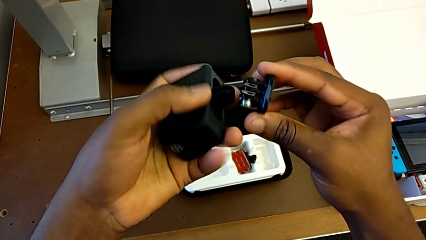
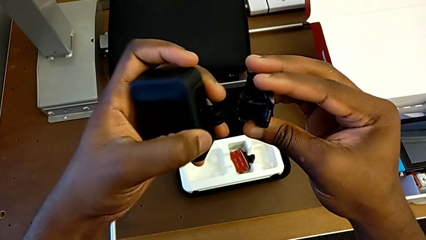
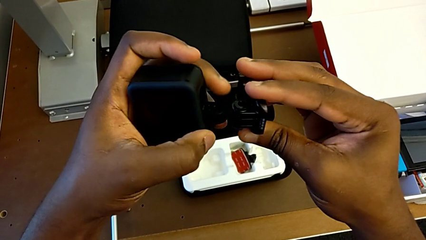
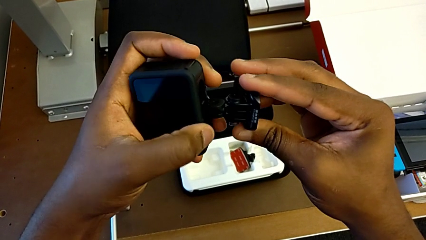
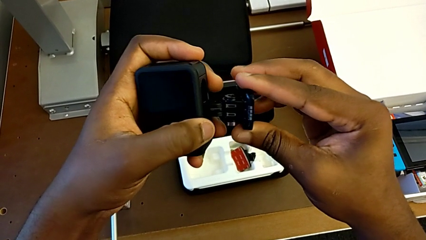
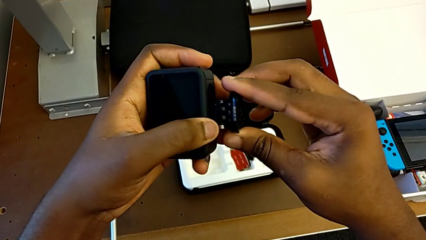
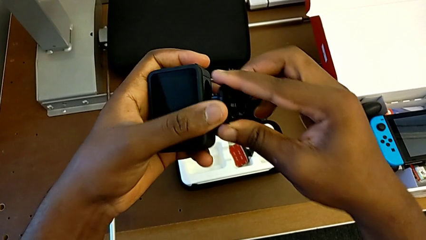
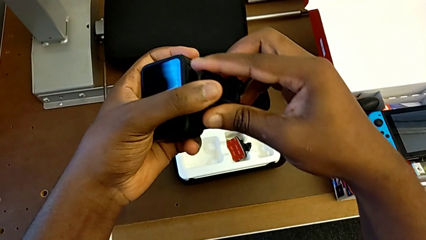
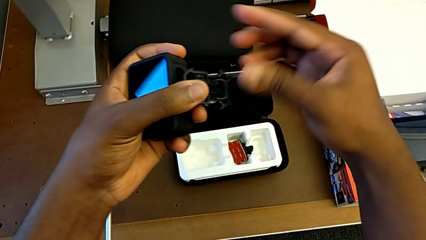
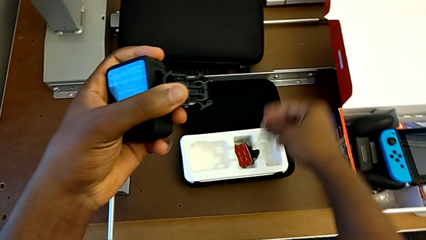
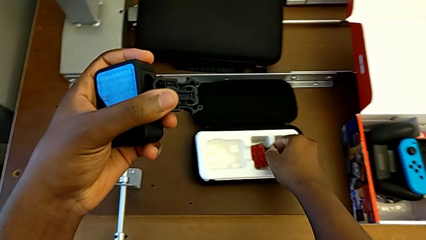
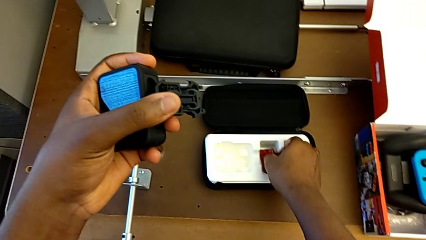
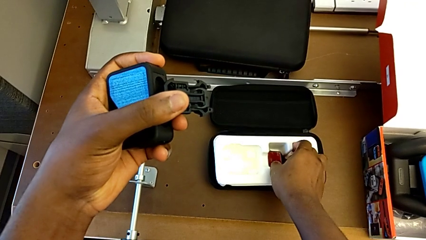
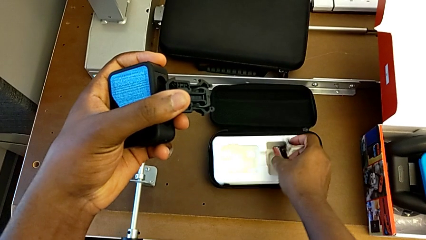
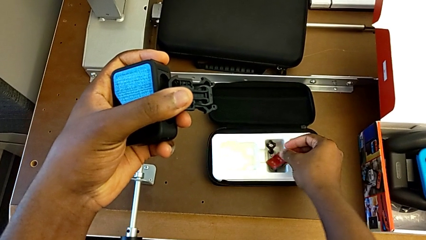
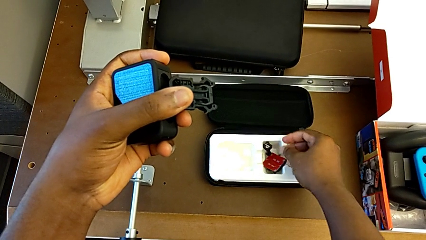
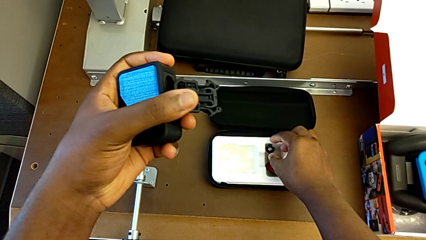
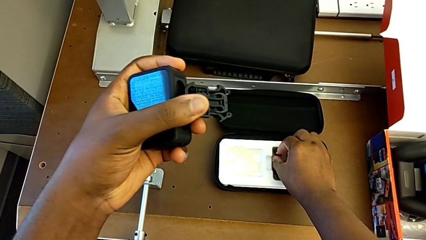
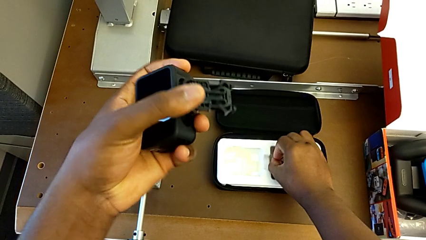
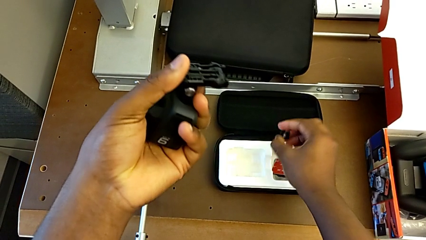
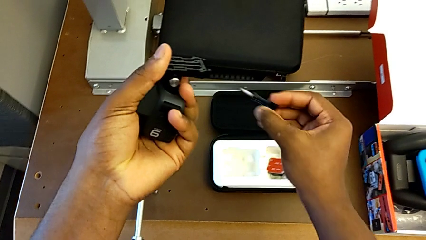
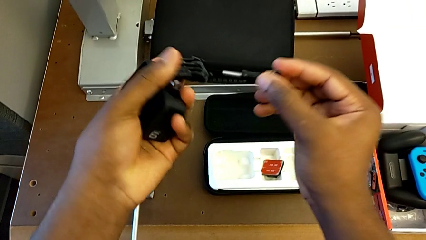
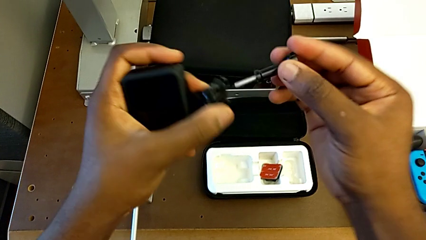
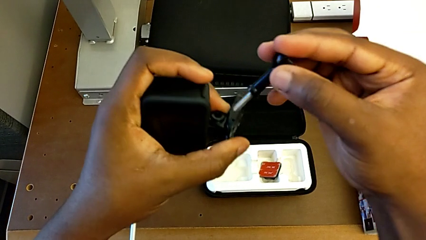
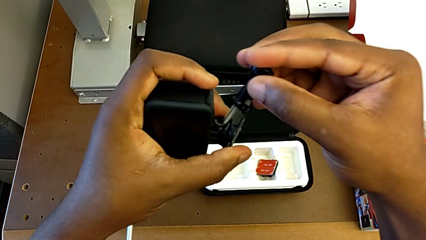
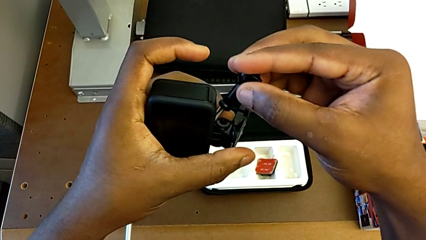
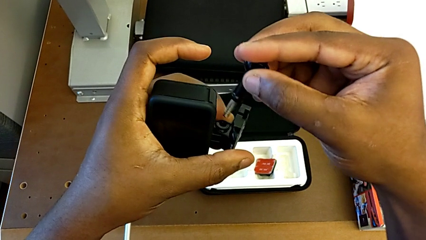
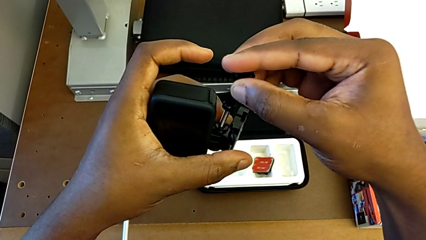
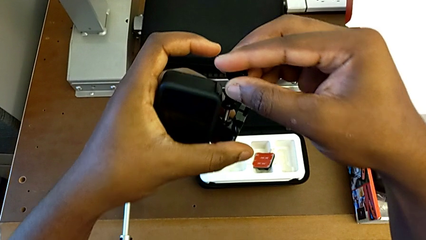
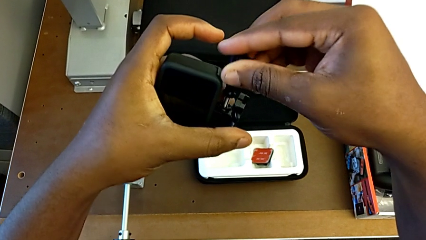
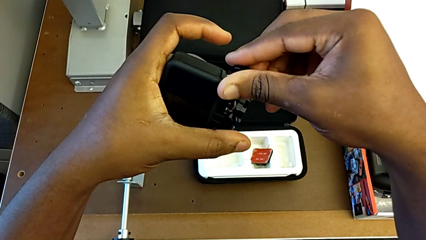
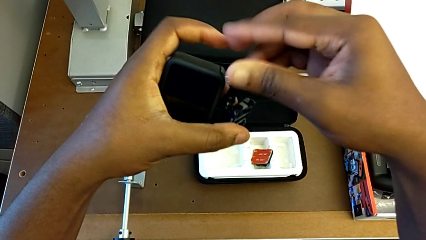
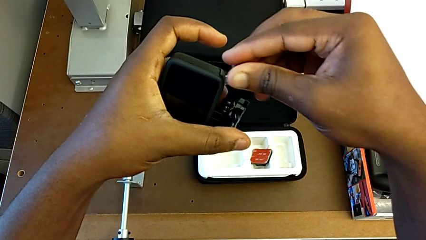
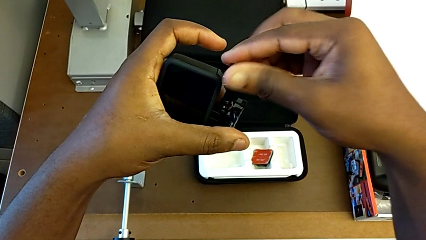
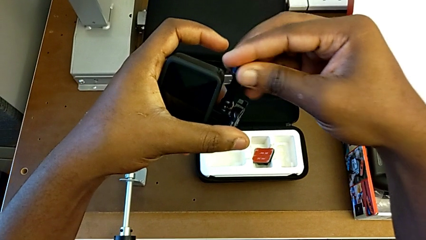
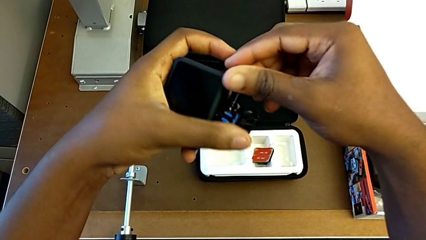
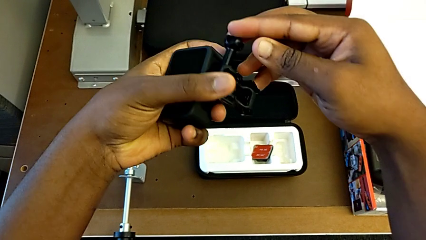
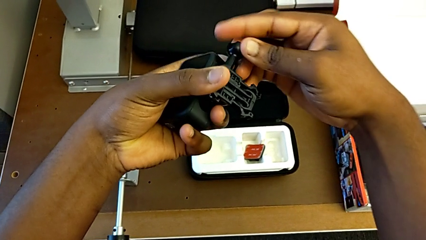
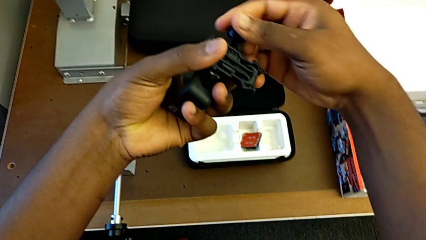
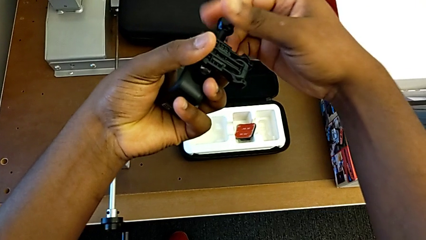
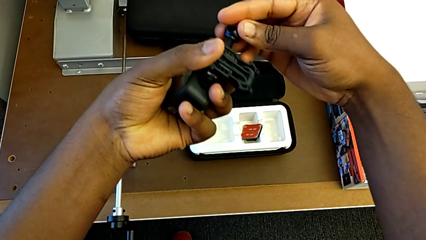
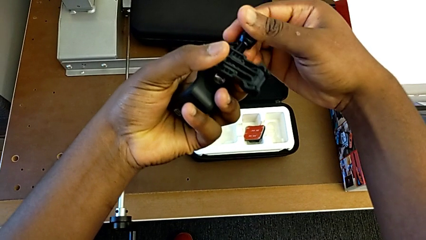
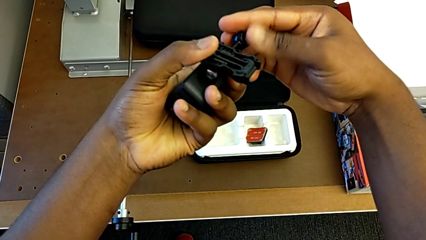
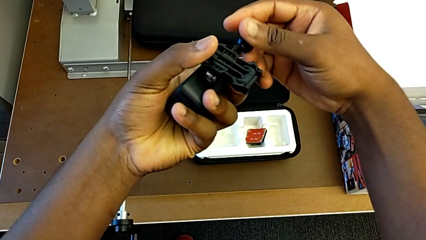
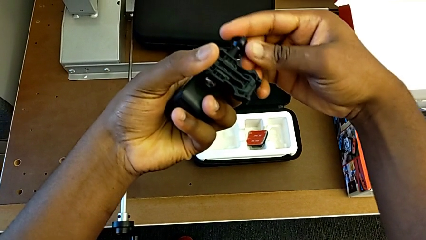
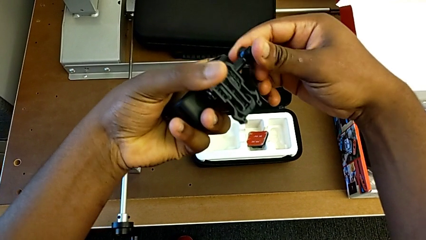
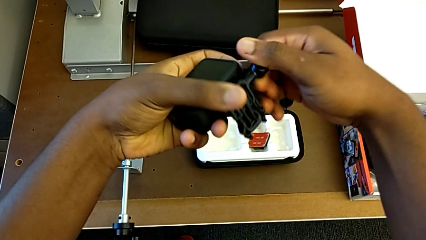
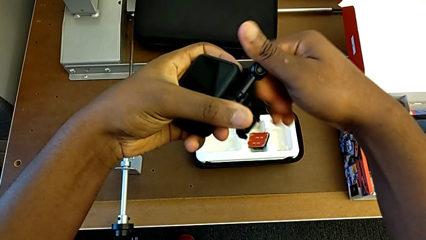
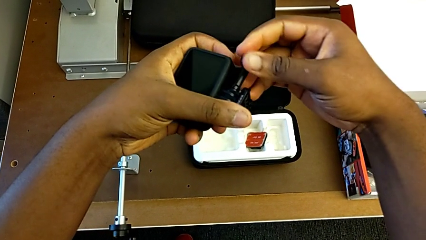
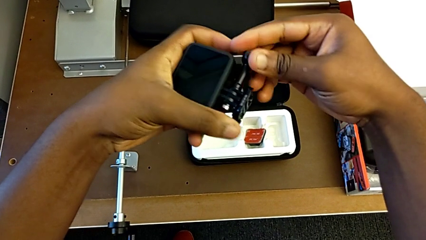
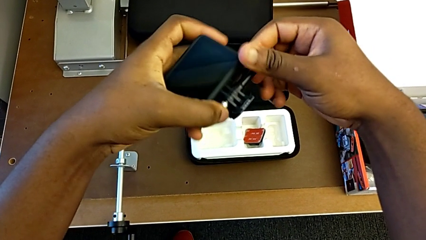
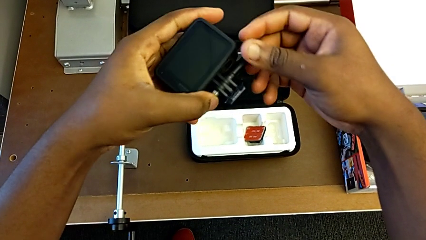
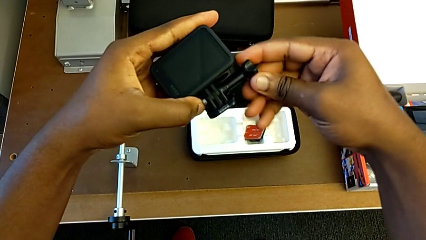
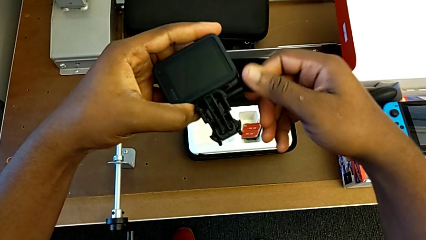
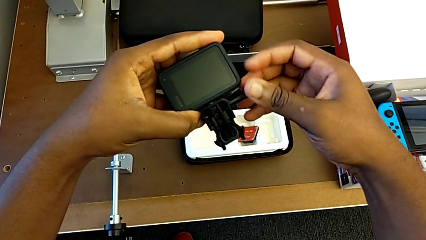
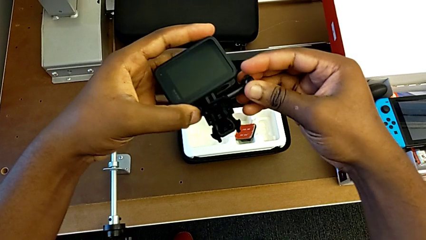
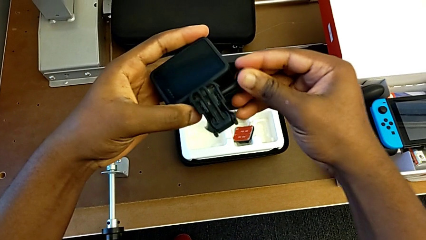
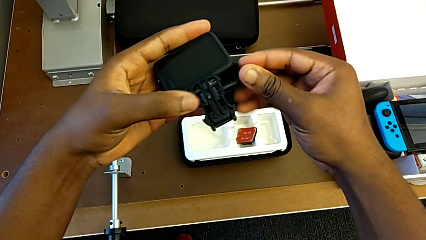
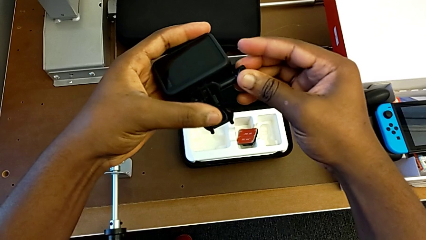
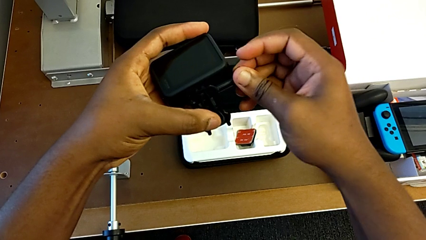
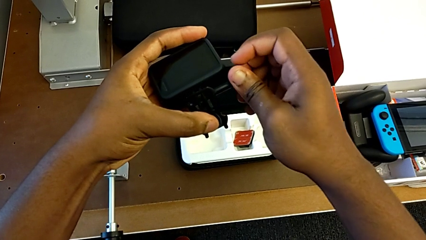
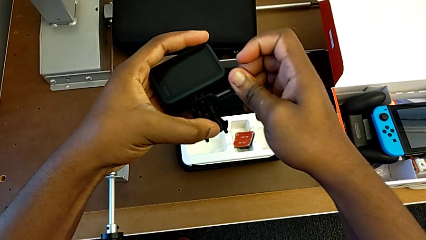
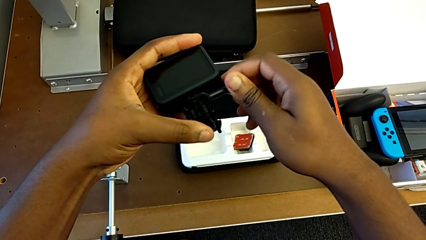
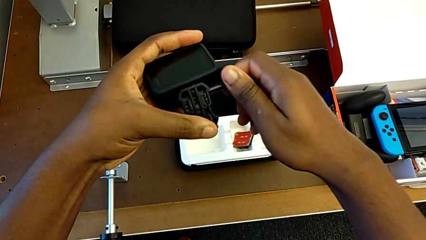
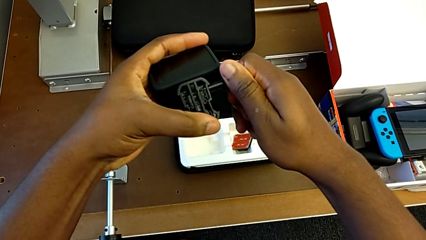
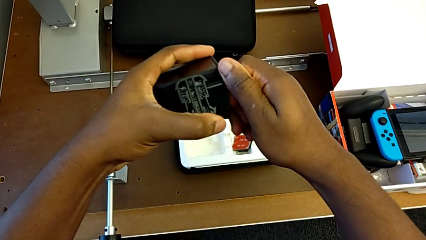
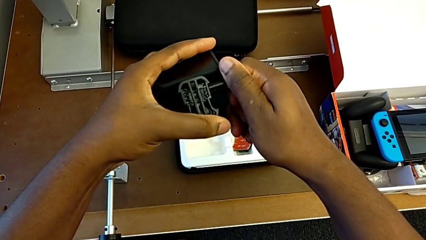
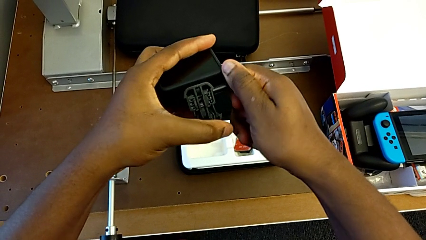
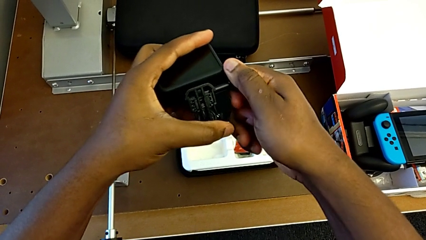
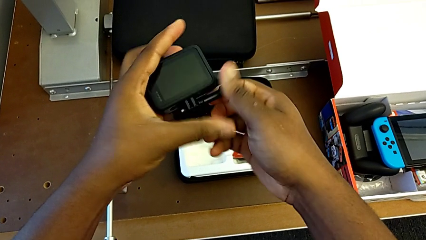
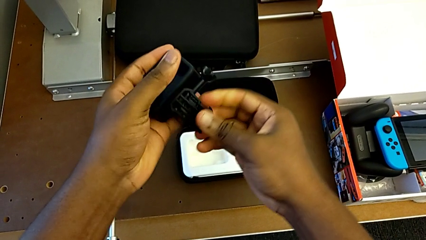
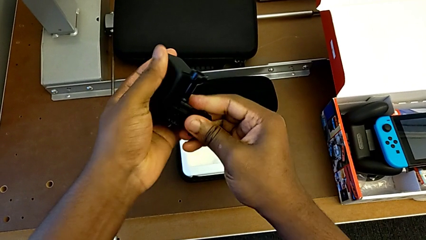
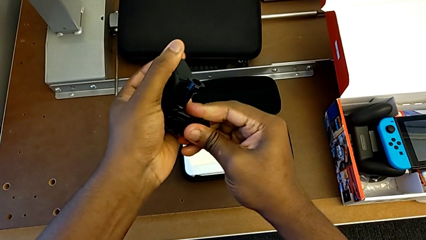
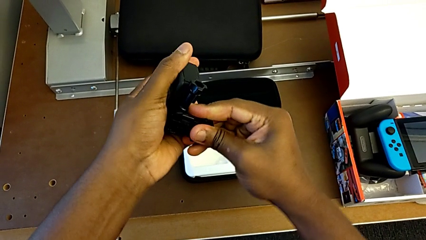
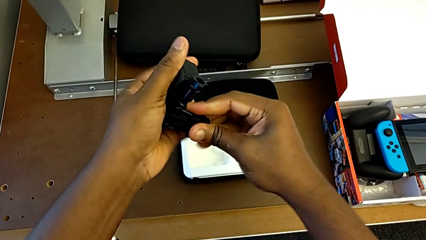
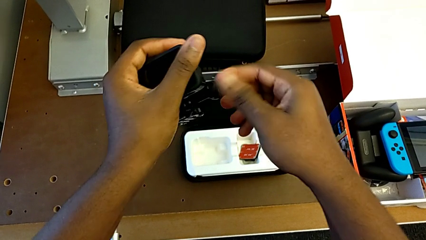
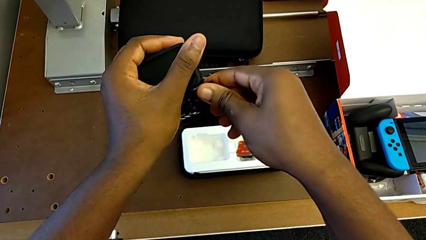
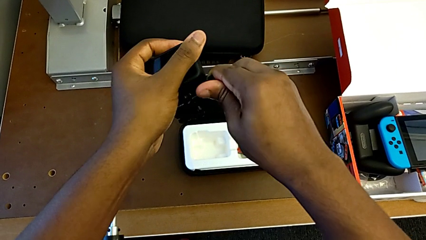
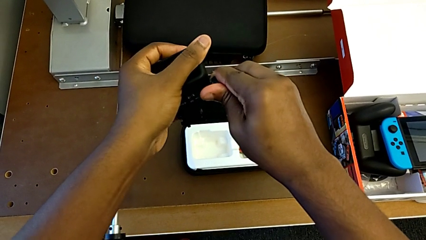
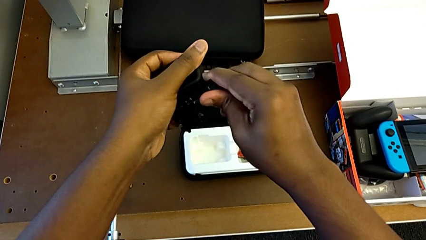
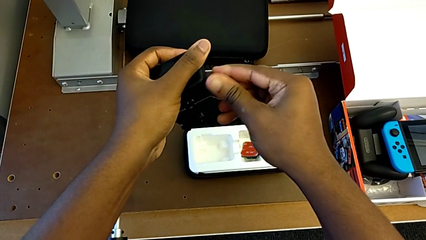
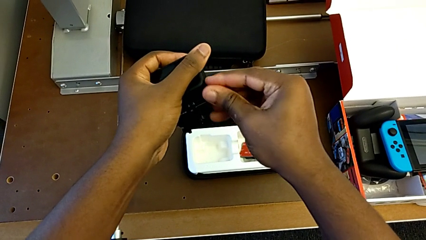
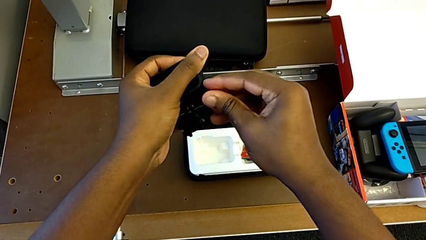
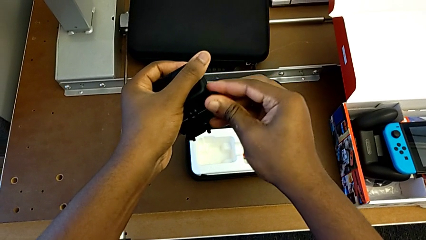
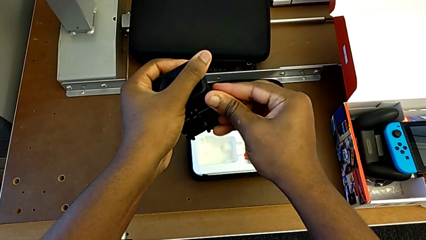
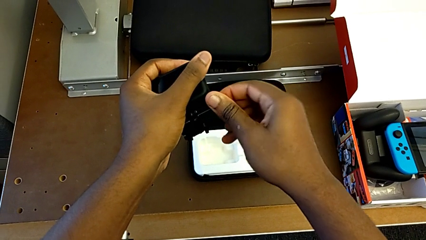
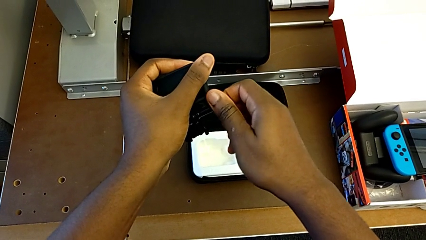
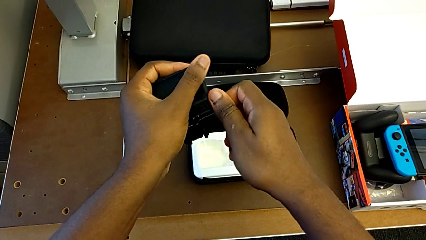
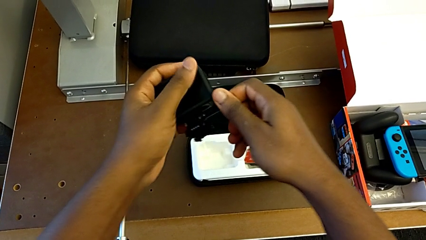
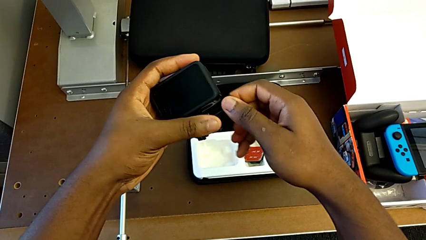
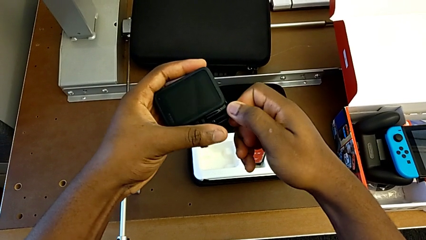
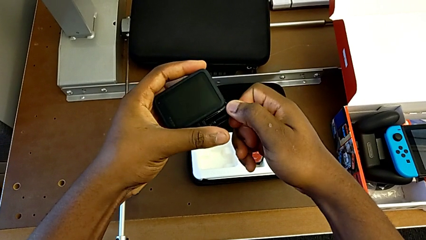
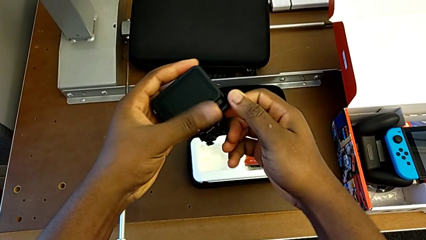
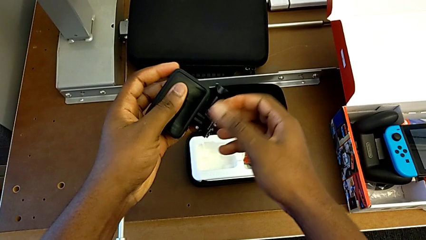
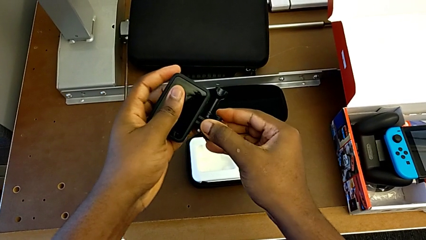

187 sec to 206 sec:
The camera wearer is putting the strap on the GoPro. They insert the screw and begin to screw the mounting peg.
